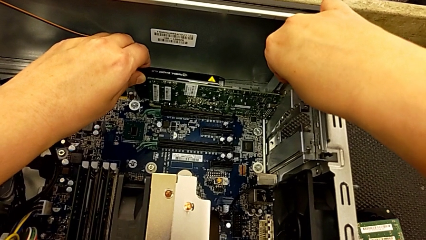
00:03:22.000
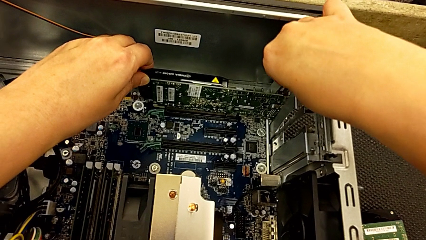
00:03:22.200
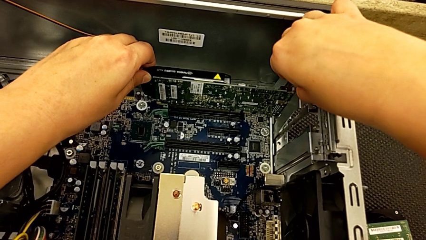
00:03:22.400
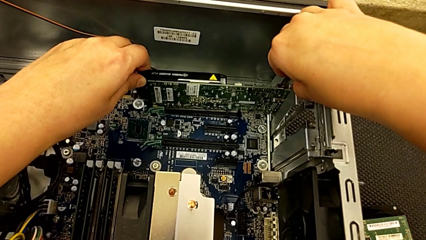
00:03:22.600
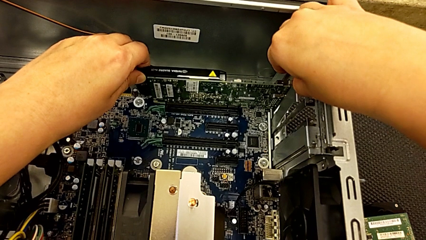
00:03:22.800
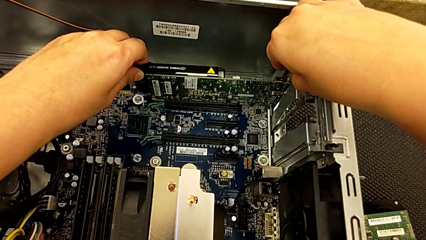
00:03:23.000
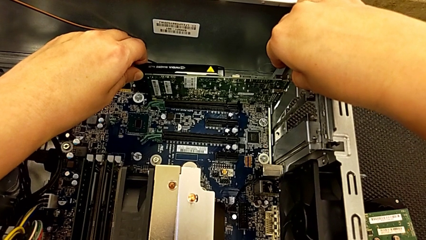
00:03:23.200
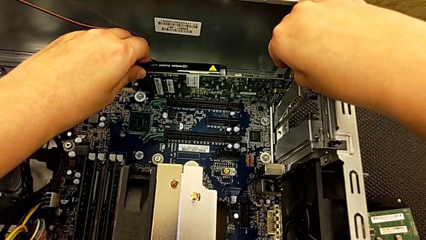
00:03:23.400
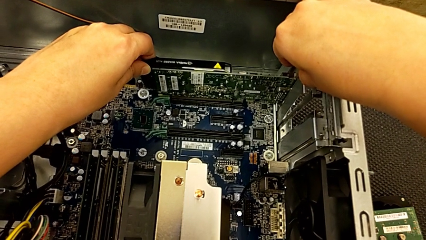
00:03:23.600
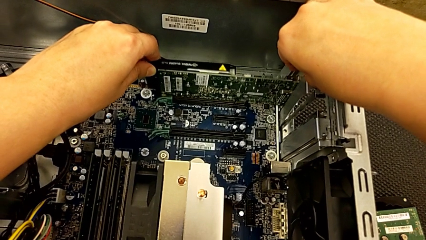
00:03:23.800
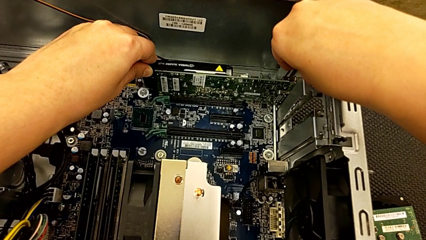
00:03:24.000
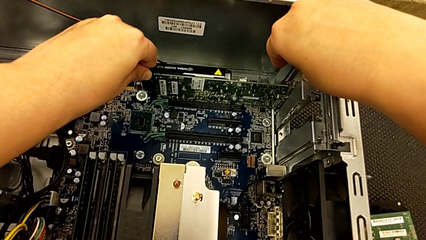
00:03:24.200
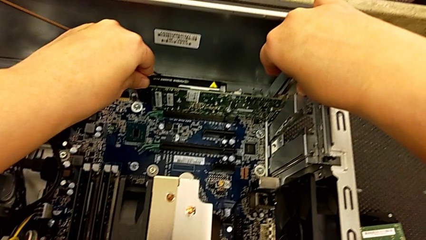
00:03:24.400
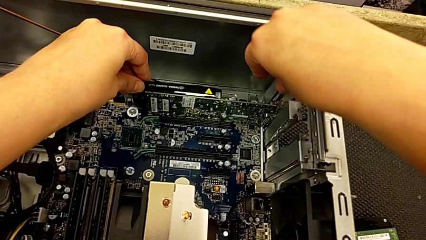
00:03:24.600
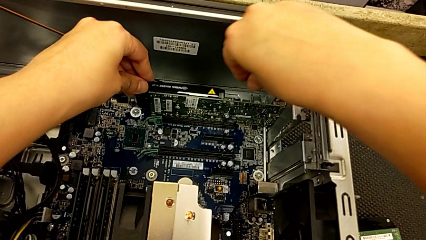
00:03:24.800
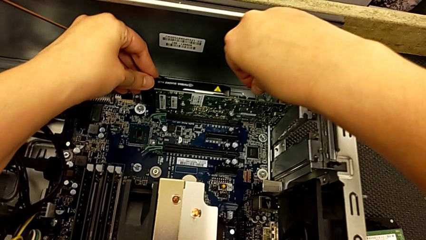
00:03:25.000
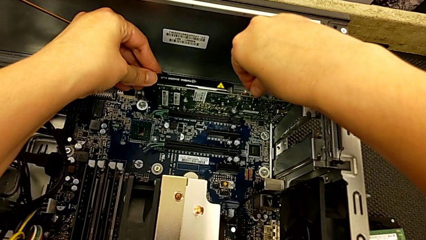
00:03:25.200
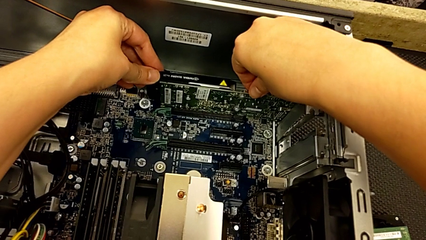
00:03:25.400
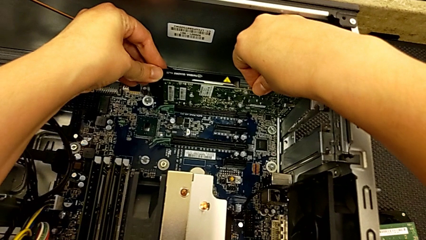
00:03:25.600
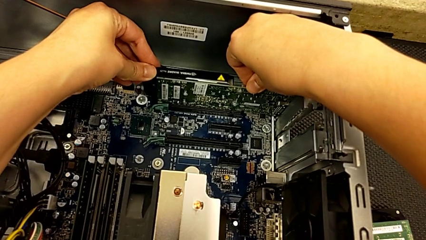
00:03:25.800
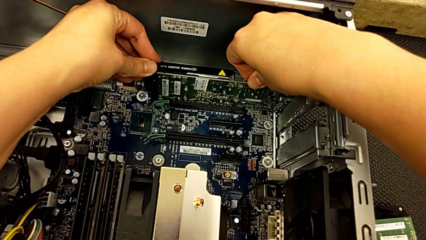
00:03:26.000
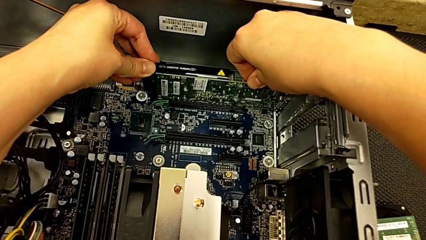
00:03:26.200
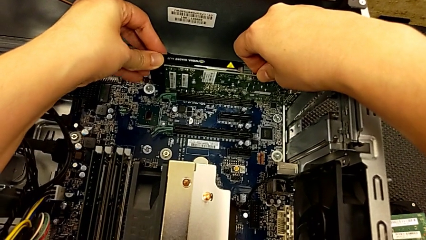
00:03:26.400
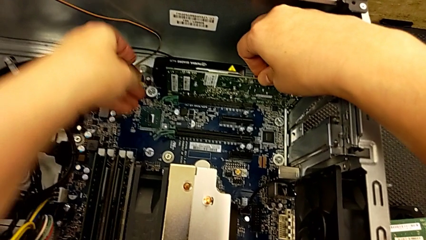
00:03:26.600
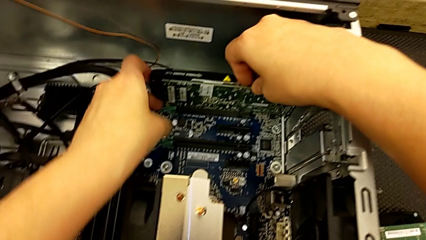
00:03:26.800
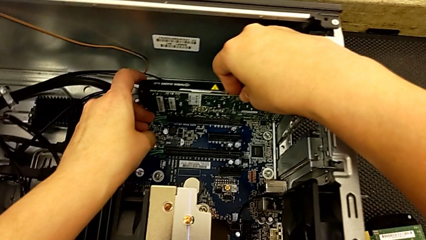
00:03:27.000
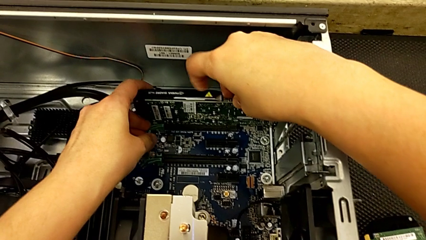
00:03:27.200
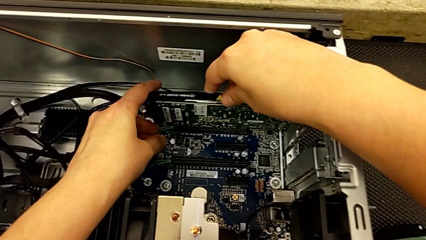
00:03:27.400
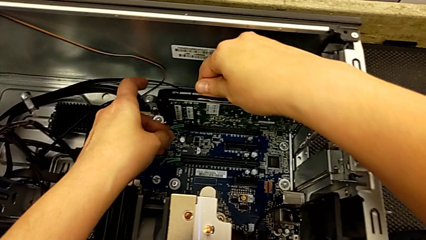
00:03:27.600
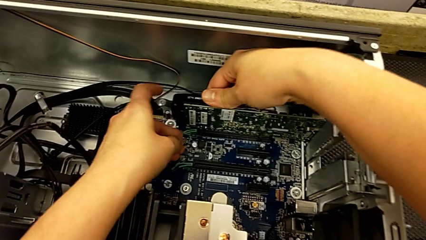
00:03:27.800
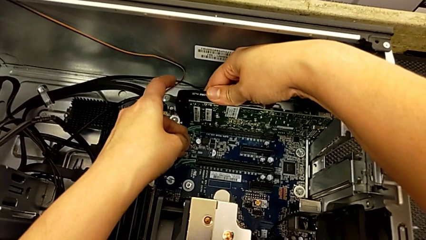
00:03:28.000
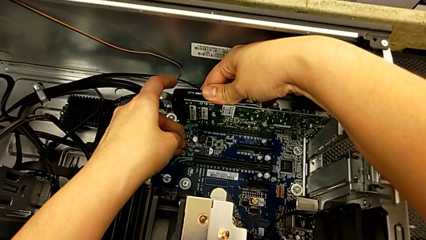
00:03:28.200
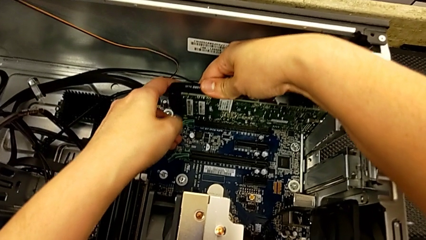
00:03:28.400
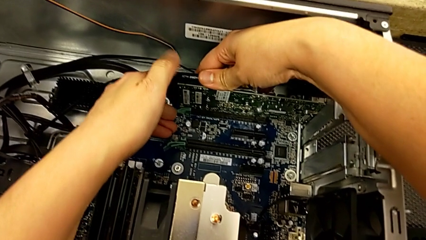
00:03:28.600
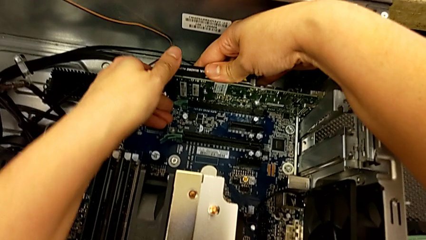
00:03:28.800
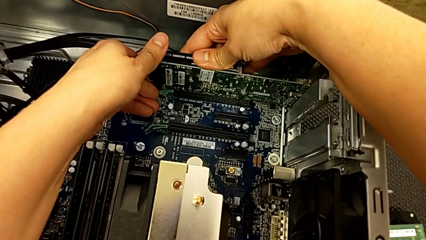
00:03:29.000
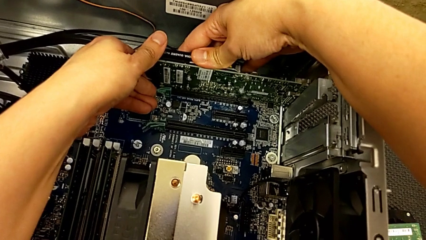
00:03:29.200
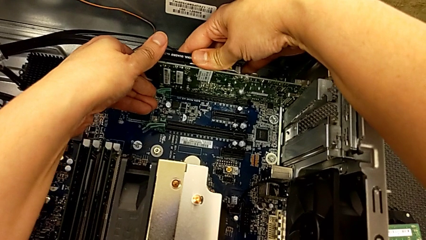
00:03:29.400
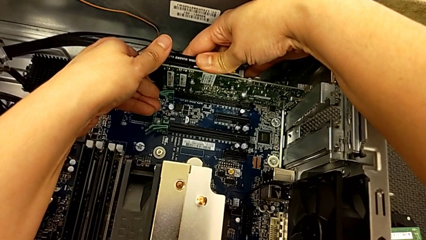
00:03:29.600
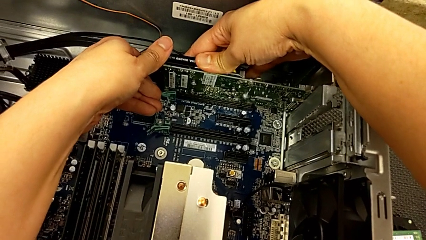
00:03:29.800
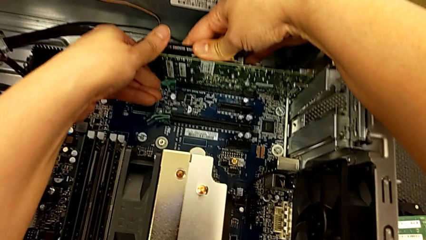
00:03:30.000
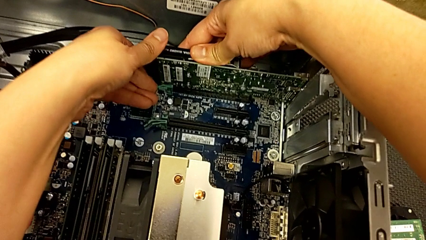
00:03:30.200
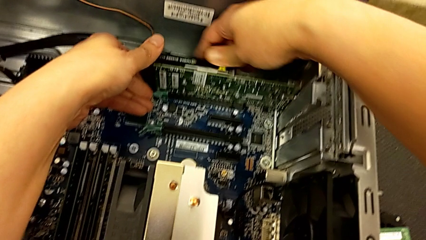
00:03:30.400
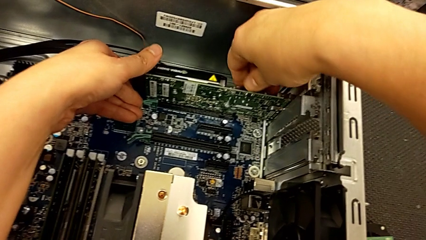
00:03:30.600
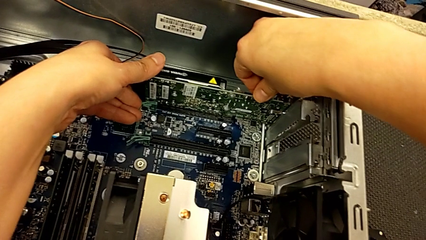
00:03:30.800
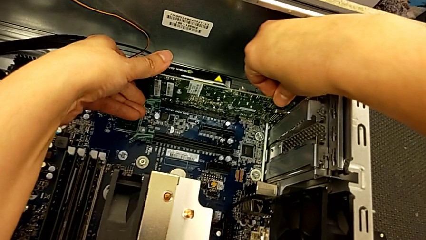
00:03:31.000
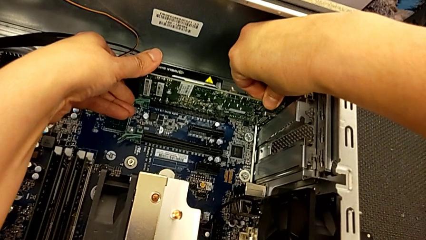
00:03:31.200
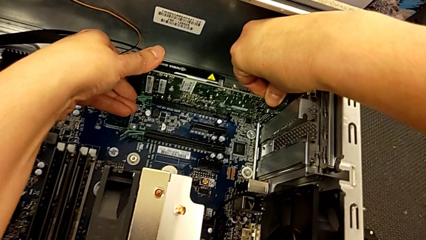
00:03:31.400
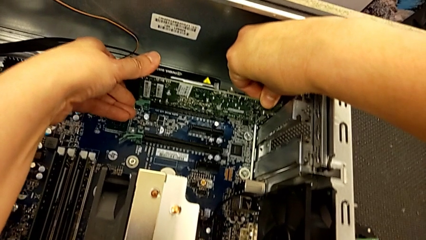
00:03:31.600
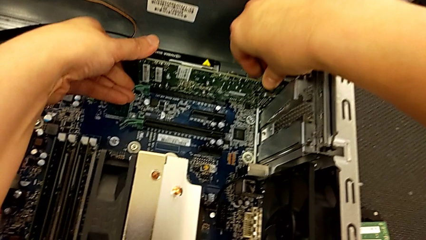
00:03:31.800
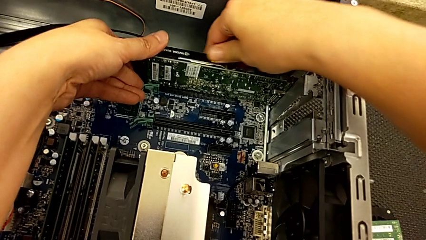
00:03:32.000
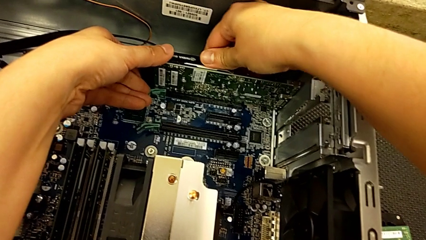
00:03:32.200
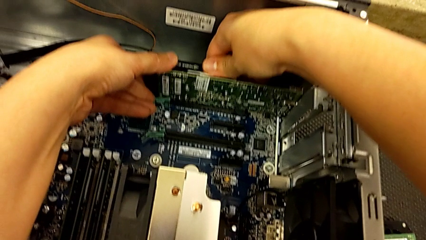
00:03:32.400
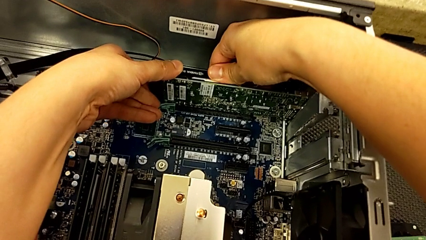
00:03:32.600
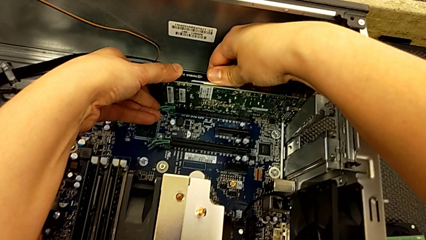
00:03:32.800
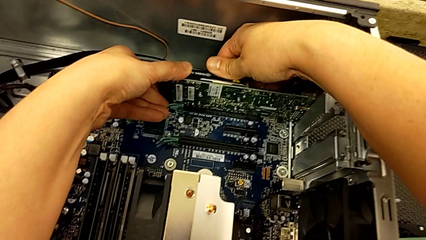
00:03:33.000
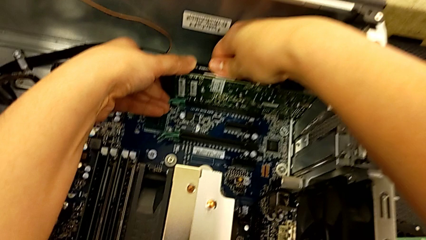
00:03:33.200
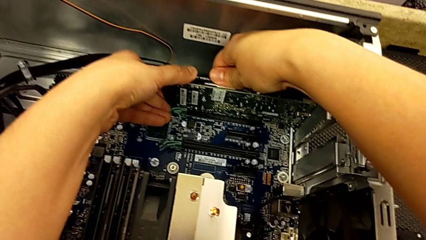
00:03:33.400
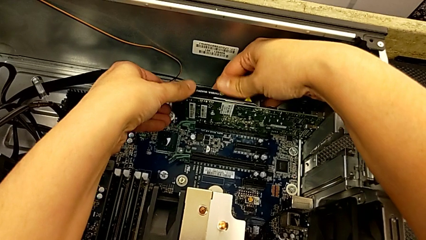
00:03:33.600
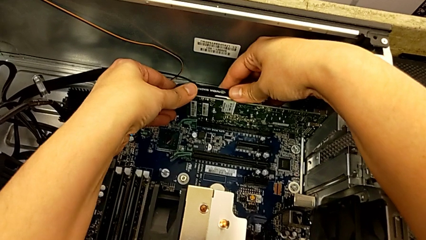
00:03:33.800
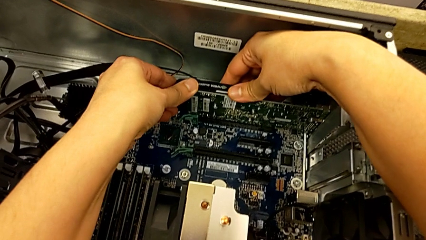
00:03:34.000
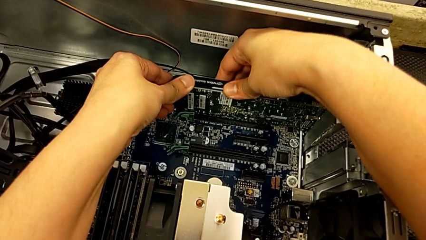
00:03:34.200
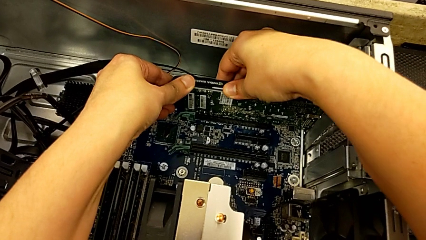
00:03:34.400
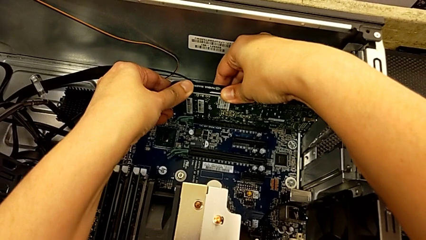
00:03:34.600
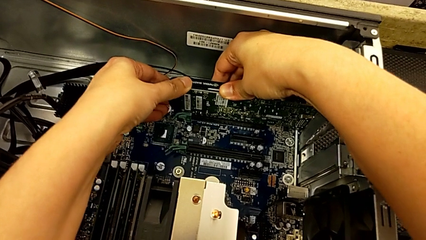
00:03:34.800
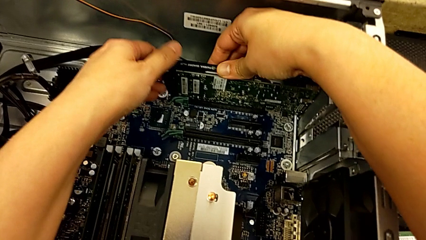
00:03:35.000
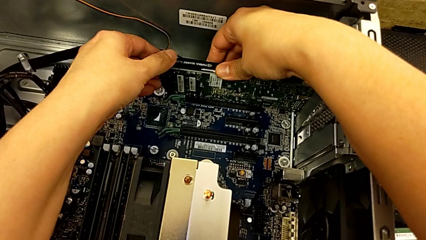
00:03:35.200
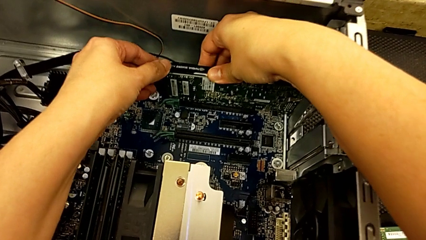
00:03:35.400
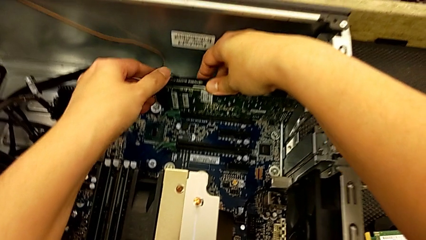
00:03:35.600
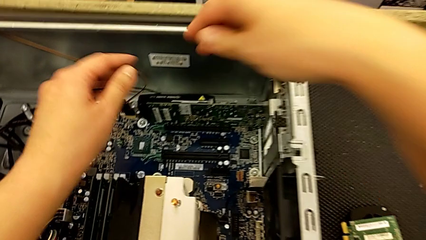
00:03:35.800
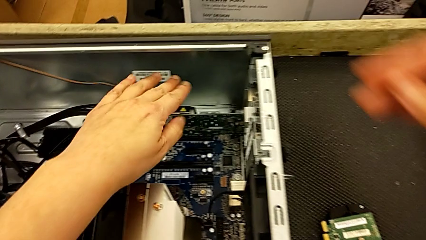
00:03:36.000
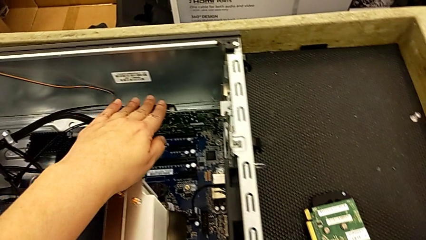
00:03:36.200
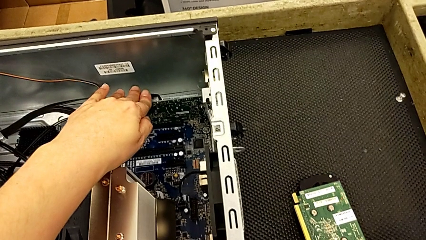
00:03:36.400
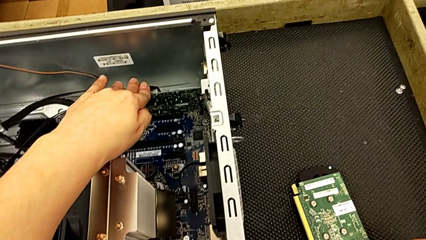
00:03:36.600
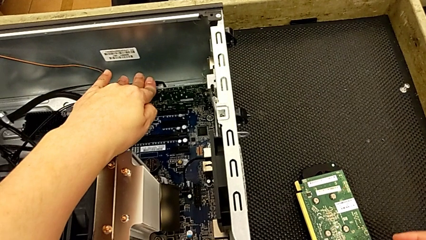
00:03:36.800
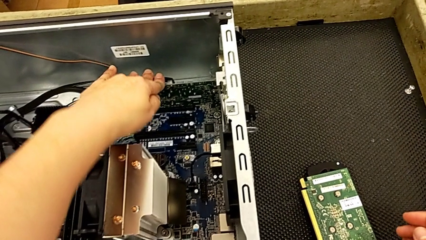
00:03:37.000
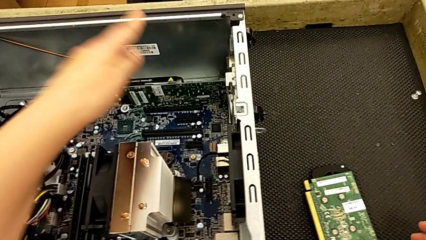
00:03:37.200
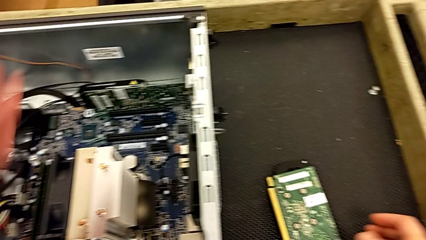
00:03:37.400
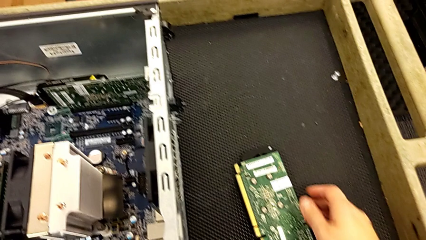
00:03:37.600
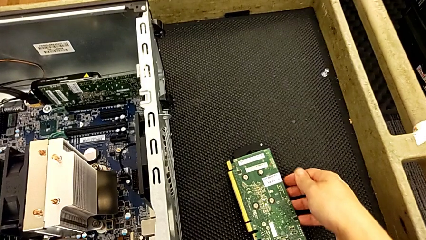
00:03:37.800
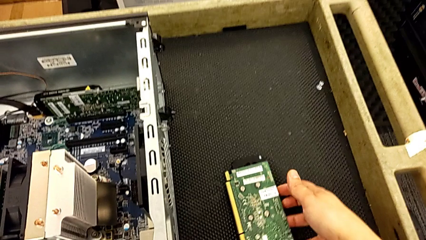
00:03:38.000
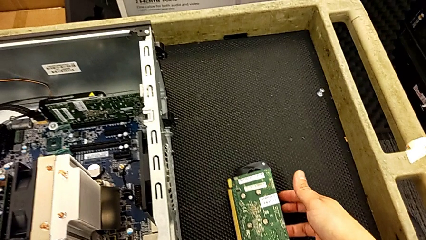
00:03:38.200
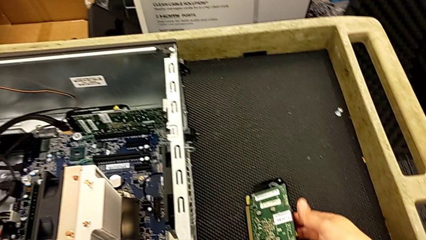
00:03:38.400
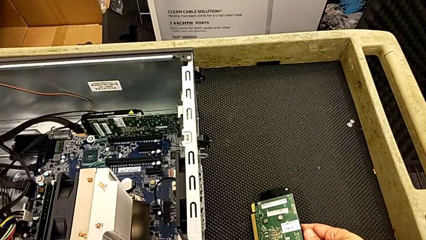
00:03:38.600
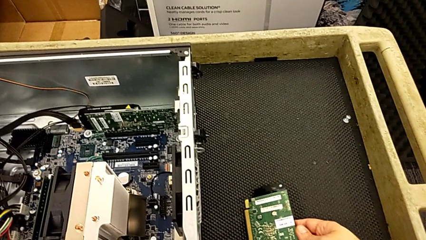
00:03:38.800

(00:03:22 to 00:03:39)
The camera wearer is inserting the graphics cards. They keep inserting the graphic card, lock the computer tab, touch the graphic card and grab it.
